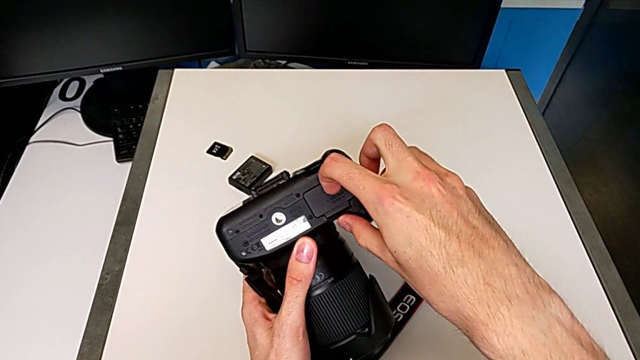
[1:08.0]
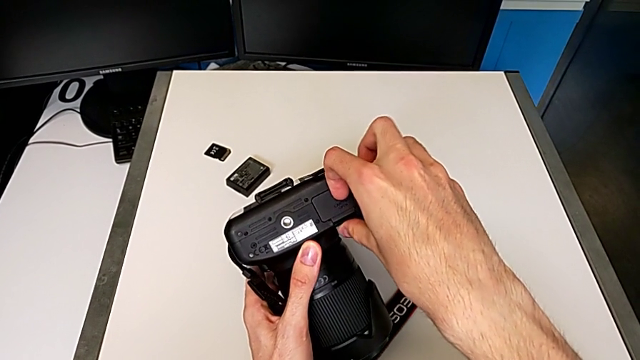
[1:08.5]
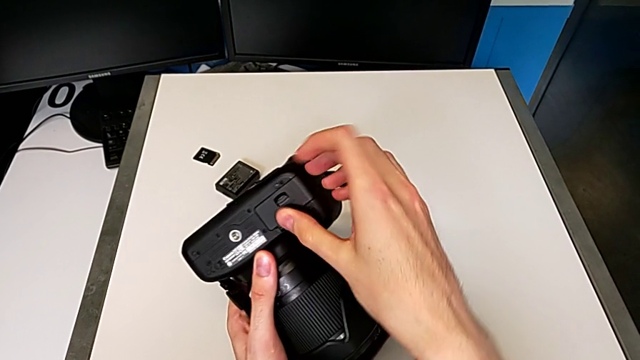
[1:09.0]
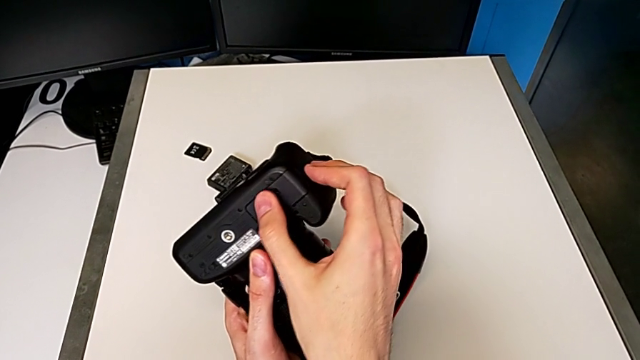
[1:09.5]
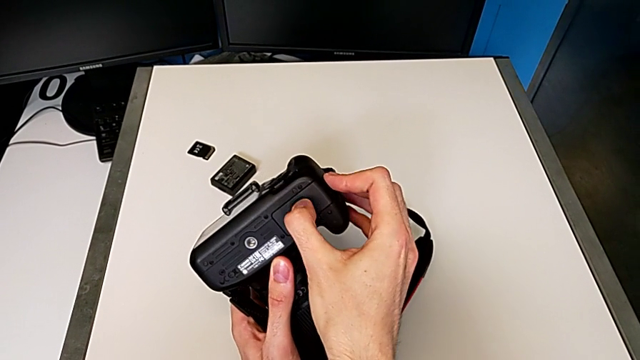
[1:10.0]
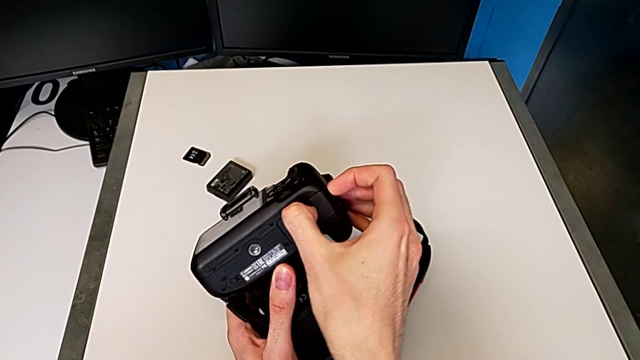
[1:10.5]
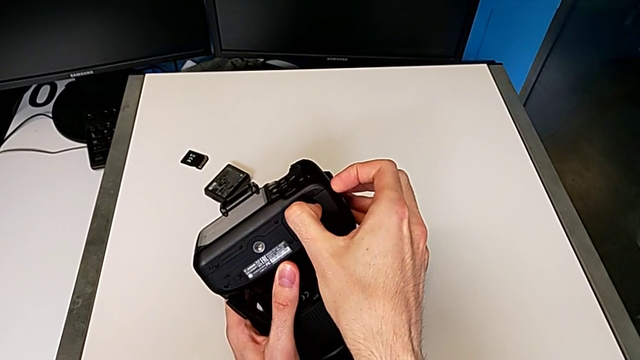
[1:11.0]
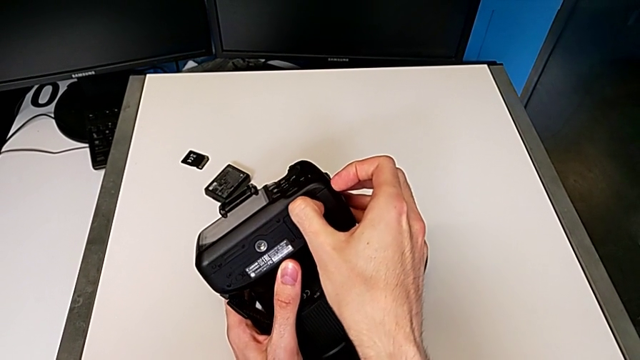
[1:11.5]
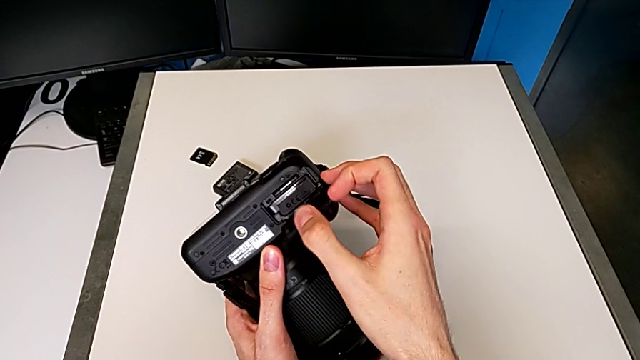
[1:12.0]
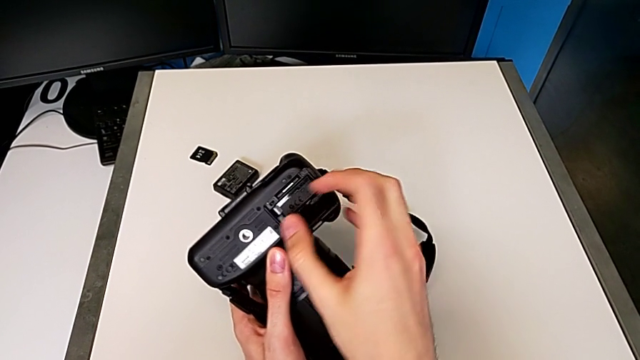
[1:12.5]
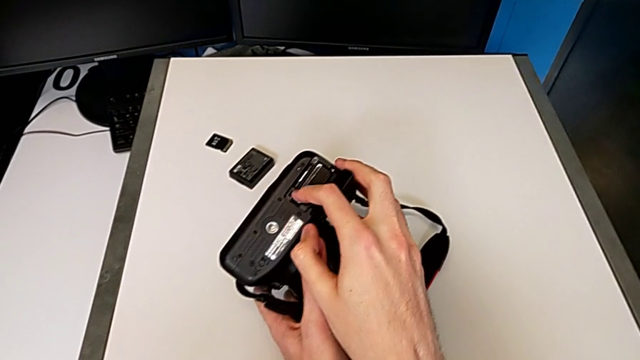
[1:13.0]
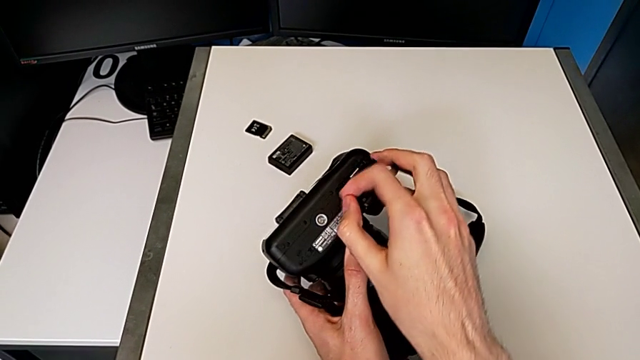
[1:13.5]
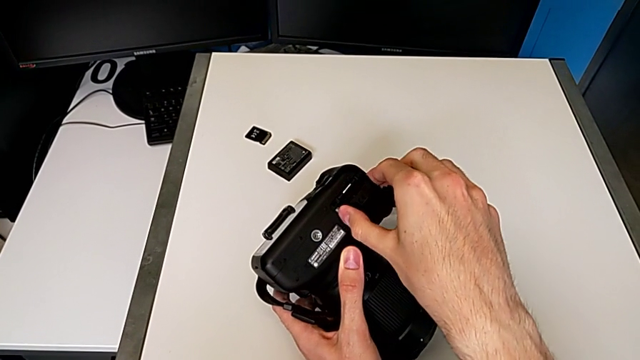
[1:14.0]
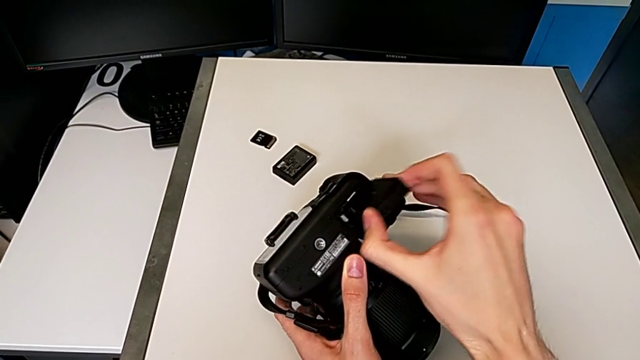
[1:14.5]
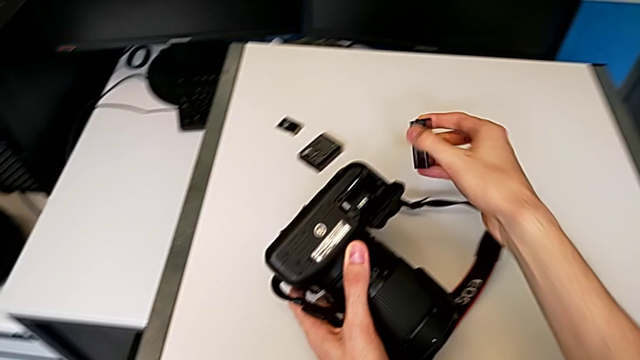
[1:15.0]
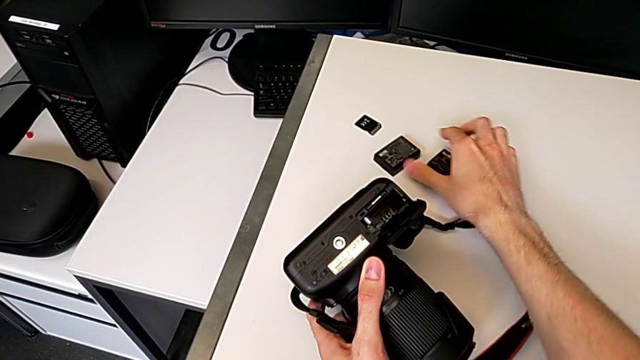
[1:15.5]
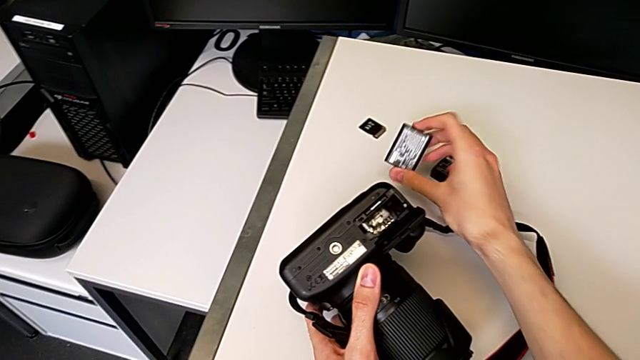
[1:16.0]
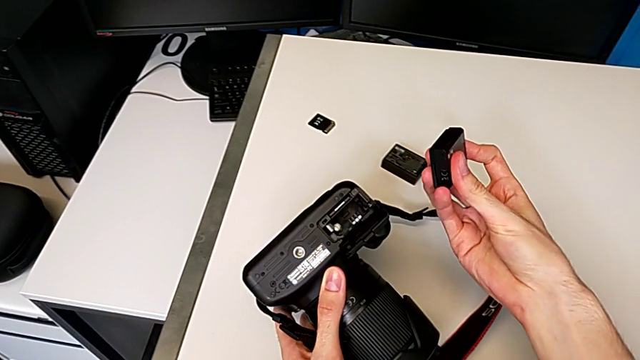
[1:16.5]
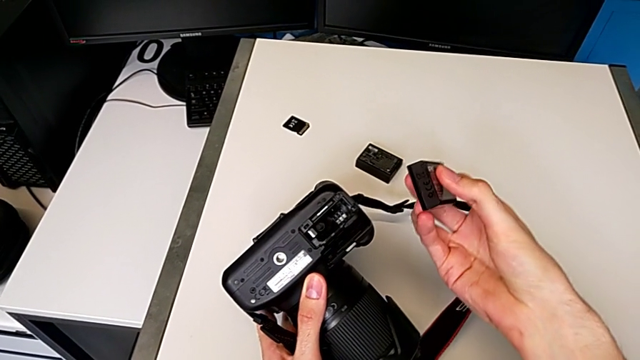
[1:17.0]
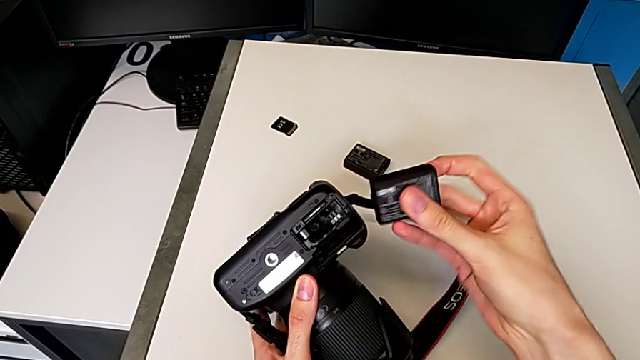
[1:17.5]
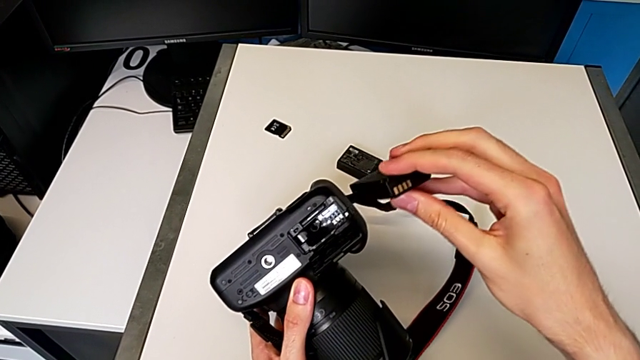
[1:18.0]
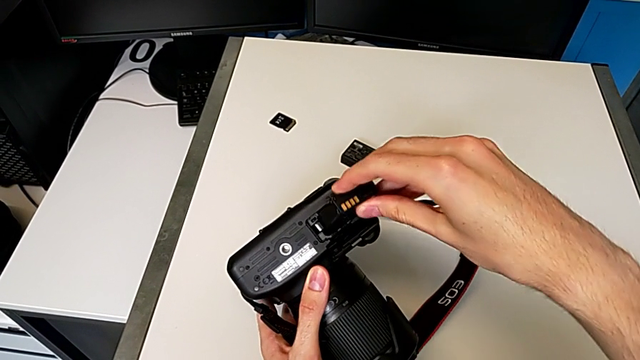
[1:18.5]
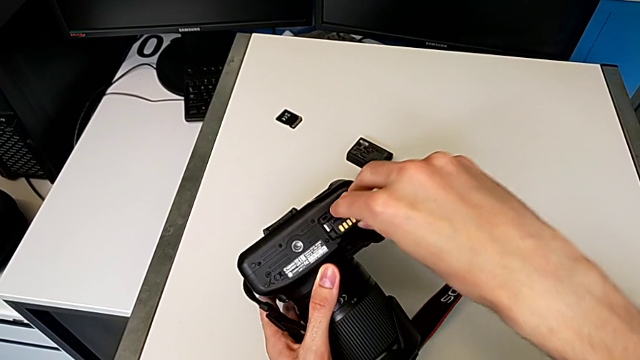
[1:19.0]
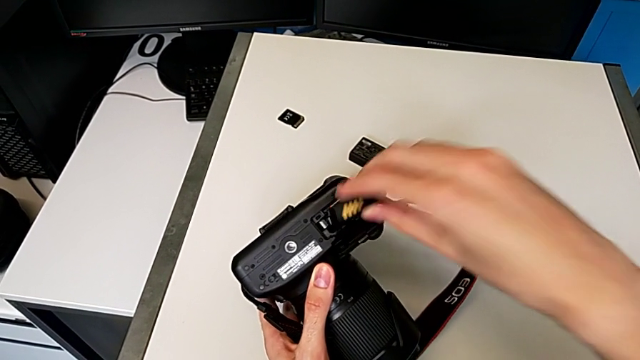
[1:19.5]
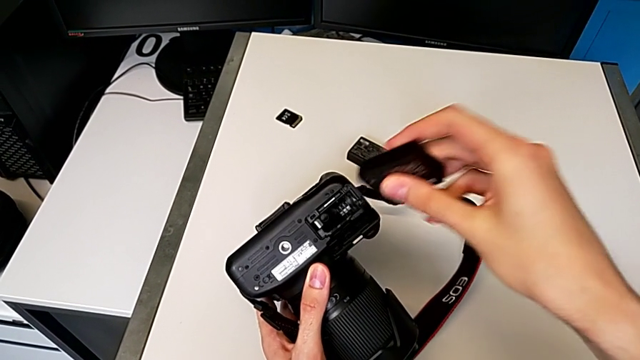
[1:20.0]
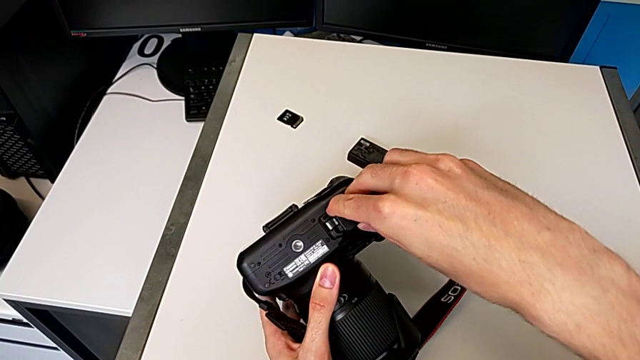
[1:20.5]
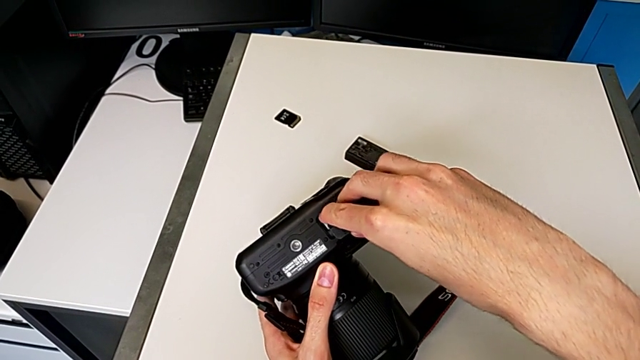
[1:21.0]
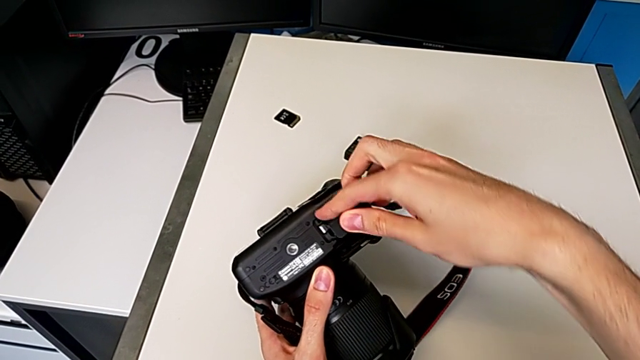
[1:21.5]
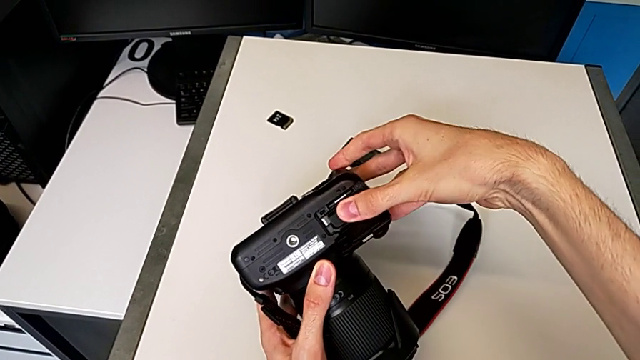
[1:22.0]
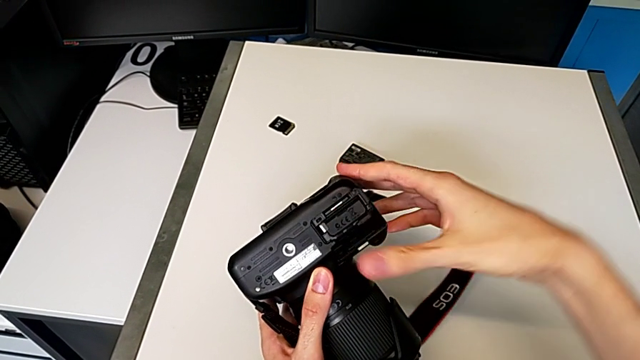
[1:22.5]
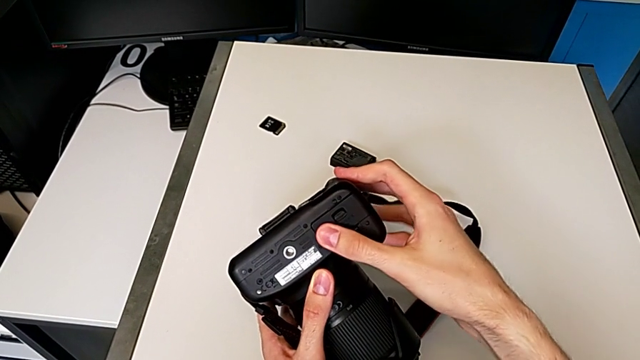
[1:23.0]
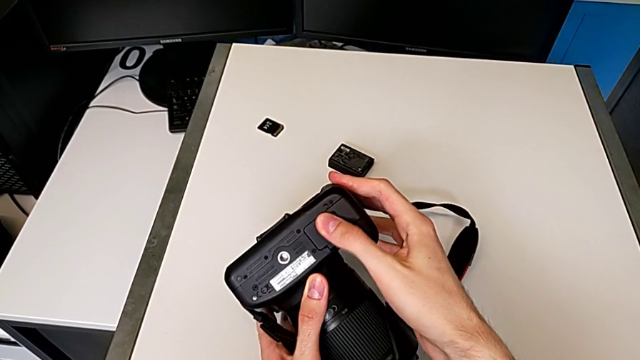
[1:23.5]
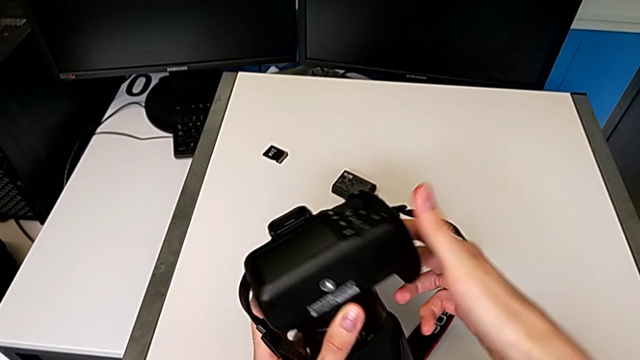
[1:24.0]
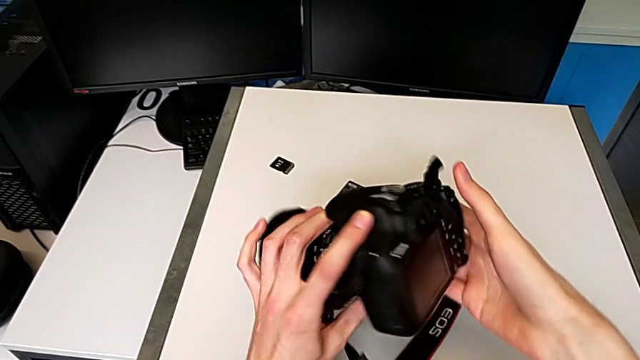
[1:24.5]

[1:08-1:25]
The camera wearer is changing the battery. They open the battery door, withdraw the old battery, grab the new battery, wrongly insert it incorrectly, rotate it, insert it and close the battery door.

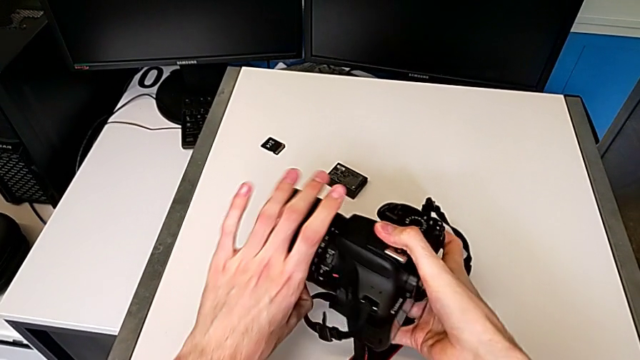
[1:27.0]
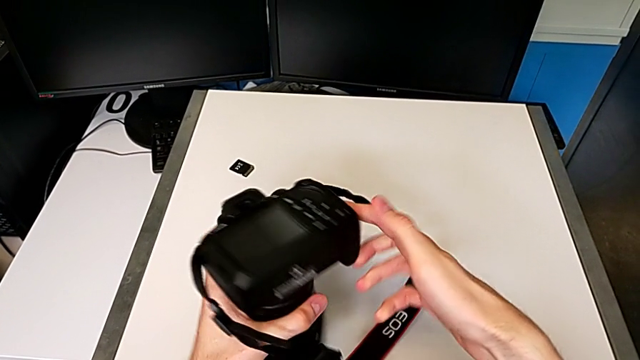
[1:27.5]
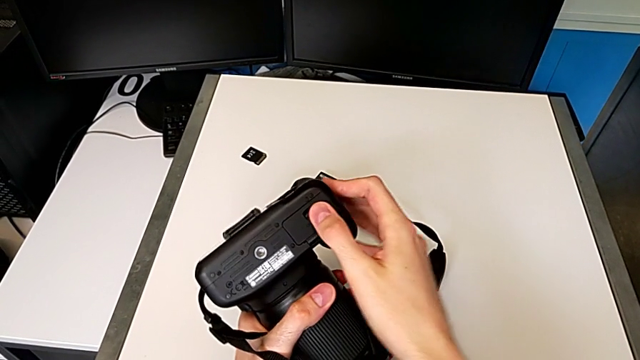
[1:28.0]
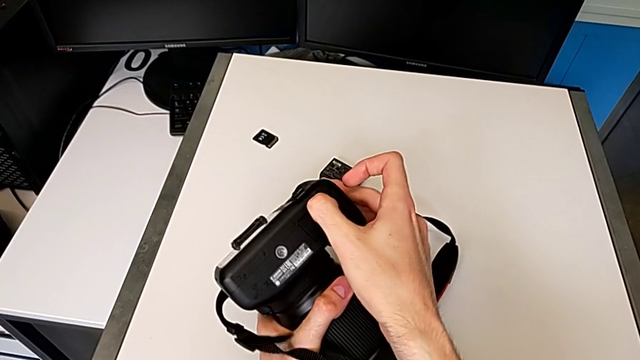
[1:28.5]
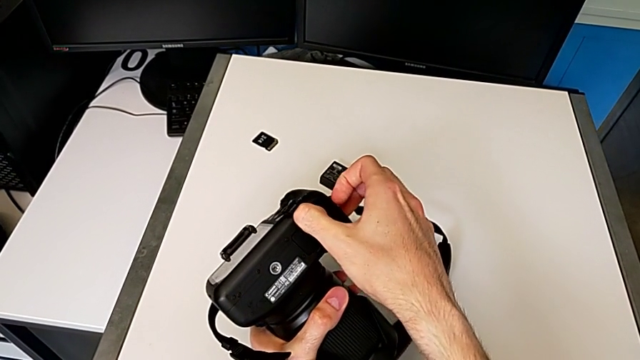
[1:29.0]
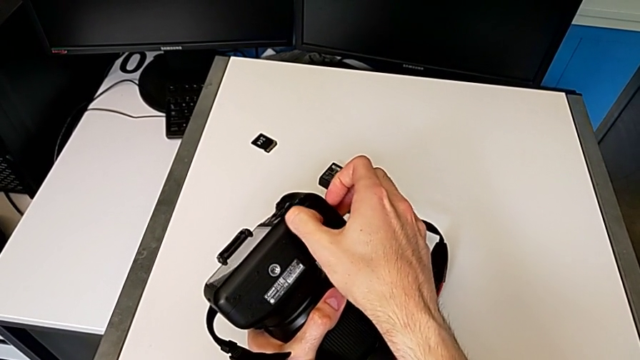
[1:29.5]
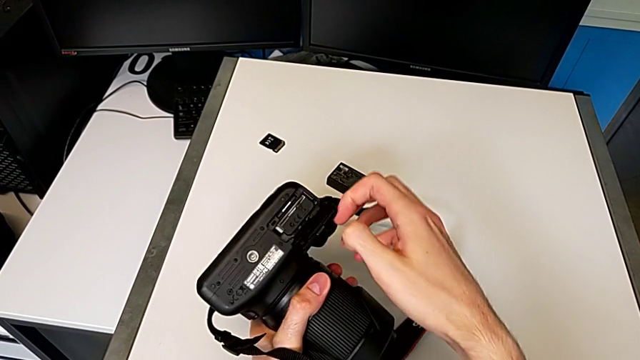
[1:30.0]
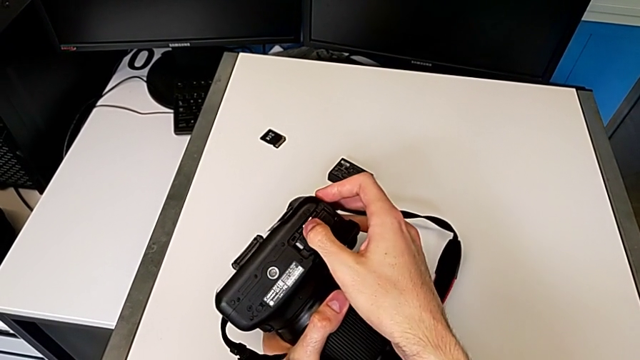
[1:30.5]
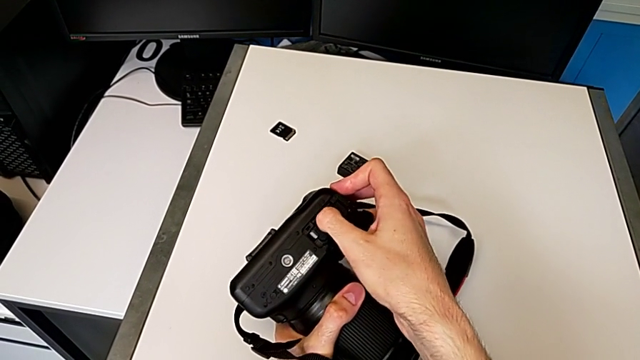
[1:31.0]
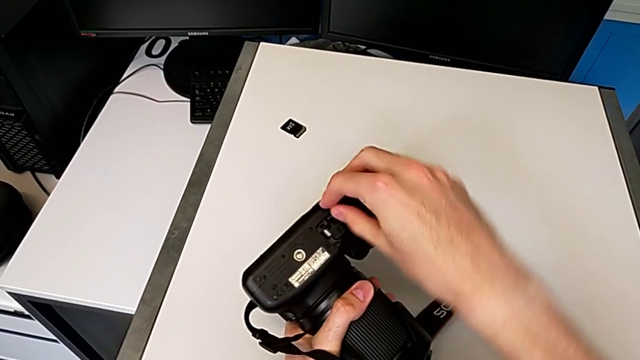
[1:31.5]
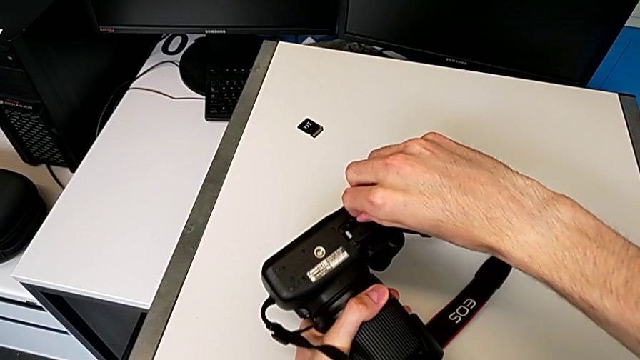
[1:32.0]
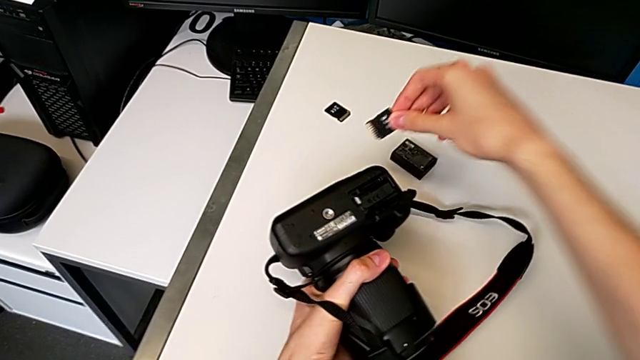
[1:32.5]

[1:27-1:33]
The camera wearer is exchanging the SD card. They rotate the DSLR, open the battery door and withdraw the old SD card.
